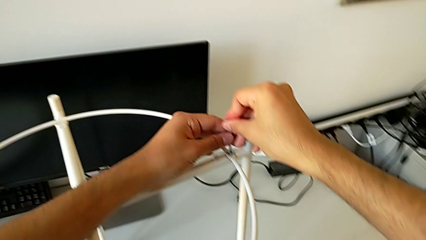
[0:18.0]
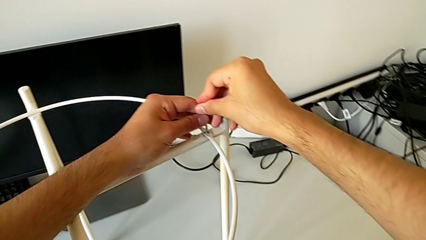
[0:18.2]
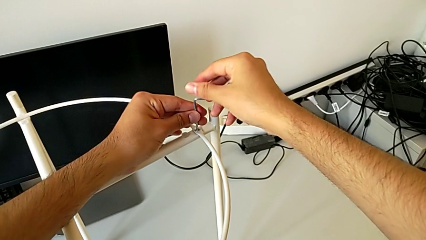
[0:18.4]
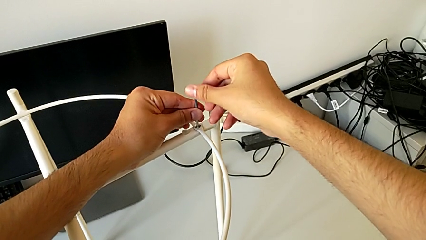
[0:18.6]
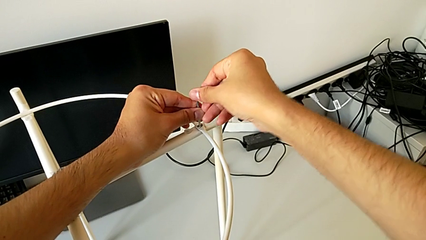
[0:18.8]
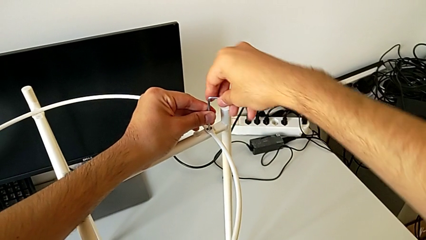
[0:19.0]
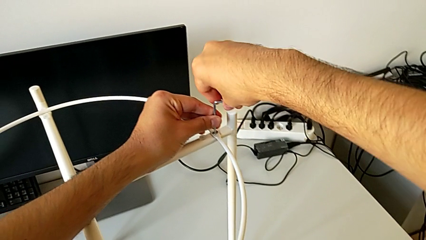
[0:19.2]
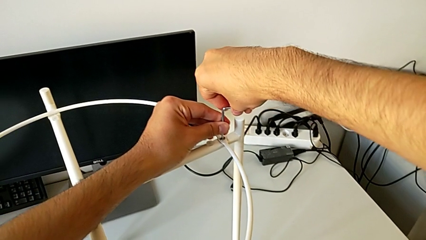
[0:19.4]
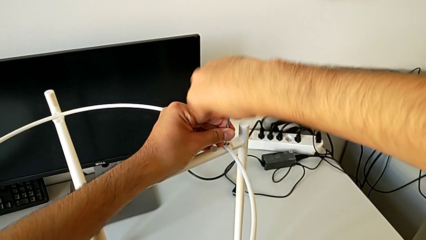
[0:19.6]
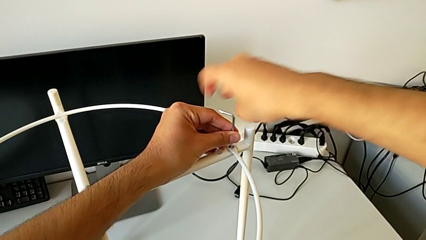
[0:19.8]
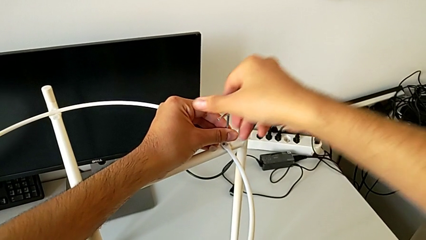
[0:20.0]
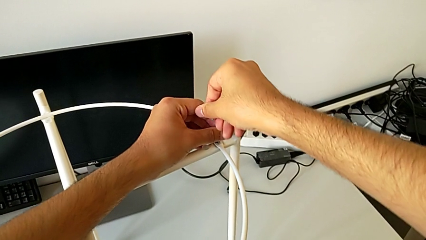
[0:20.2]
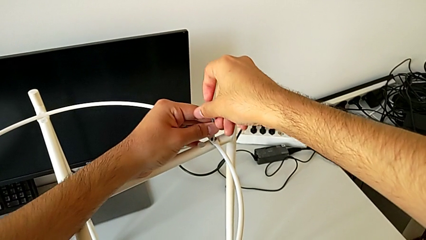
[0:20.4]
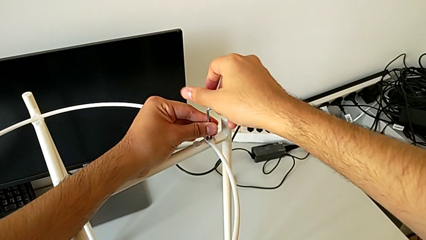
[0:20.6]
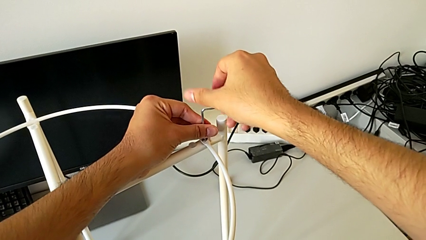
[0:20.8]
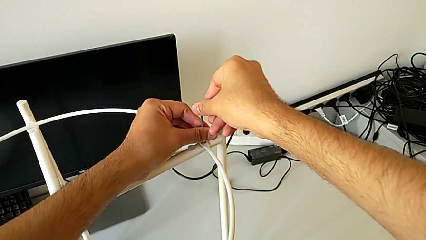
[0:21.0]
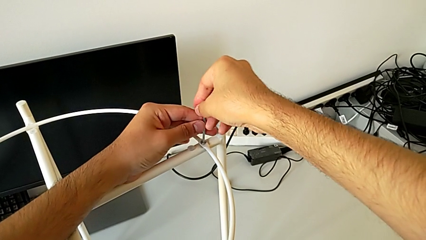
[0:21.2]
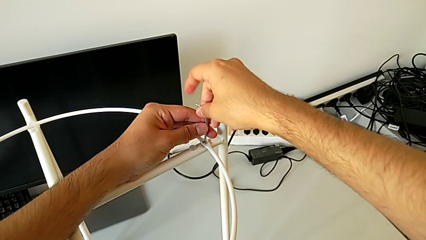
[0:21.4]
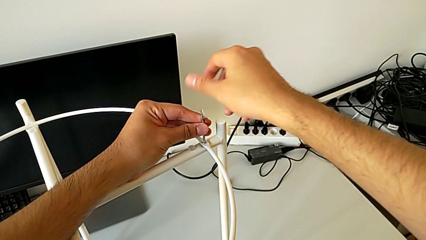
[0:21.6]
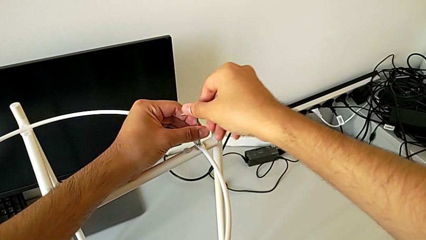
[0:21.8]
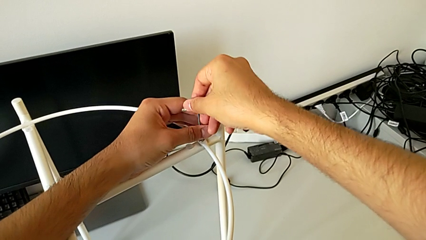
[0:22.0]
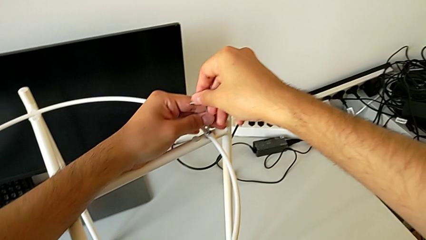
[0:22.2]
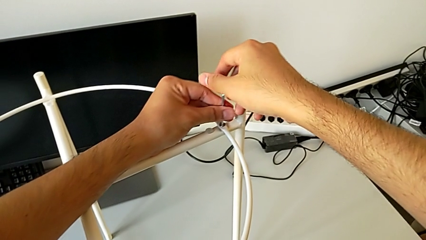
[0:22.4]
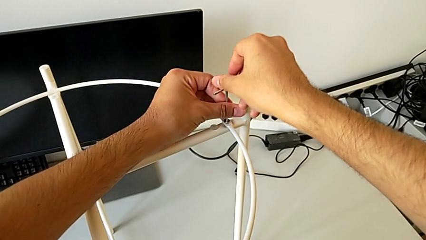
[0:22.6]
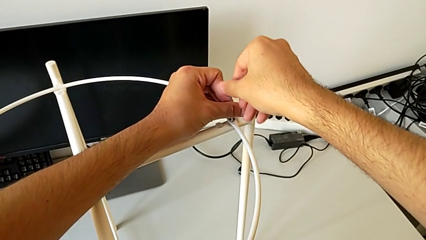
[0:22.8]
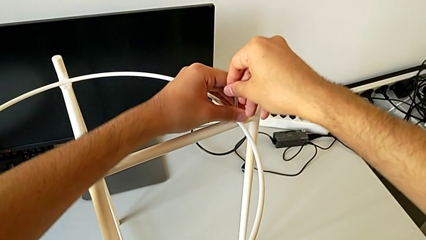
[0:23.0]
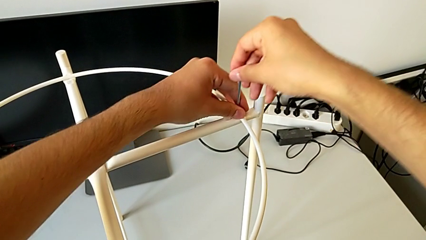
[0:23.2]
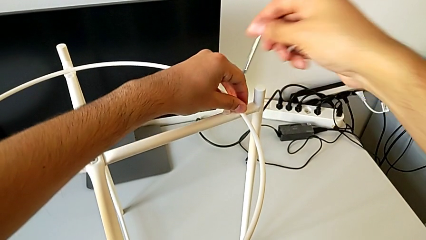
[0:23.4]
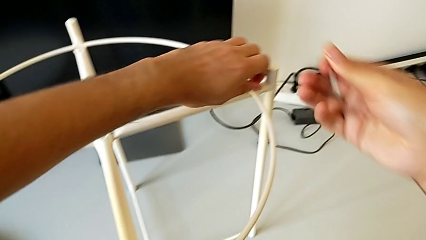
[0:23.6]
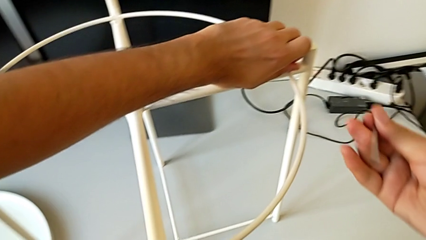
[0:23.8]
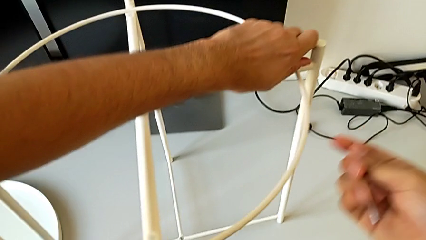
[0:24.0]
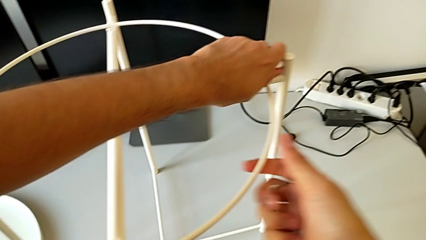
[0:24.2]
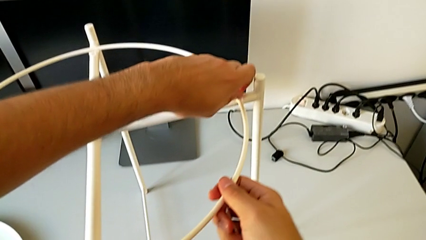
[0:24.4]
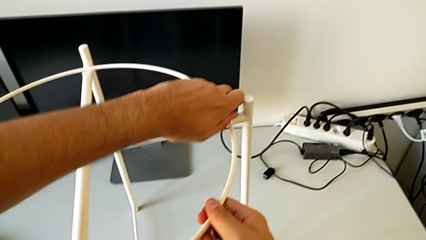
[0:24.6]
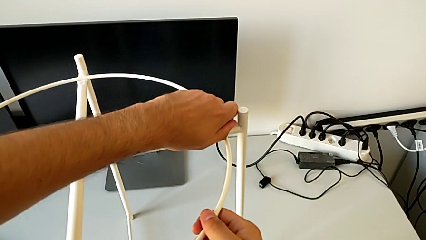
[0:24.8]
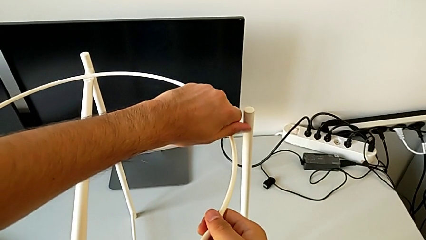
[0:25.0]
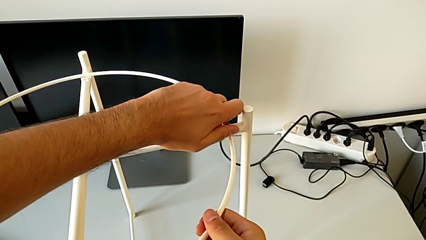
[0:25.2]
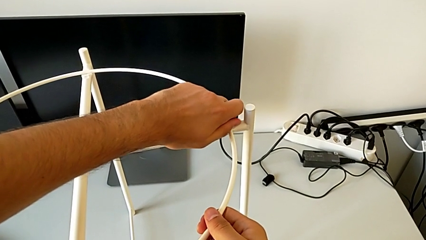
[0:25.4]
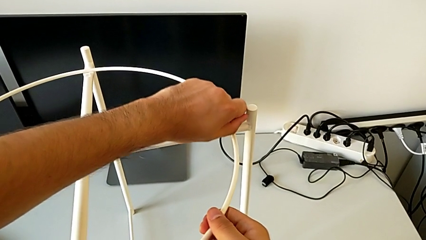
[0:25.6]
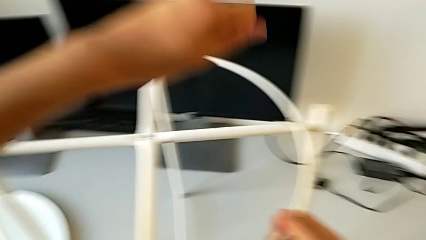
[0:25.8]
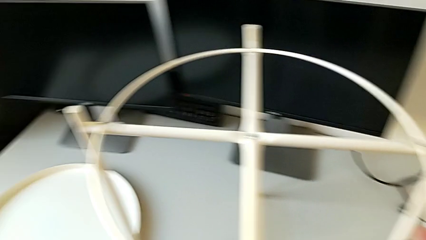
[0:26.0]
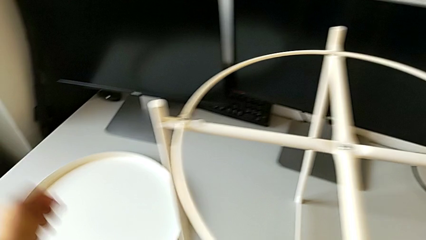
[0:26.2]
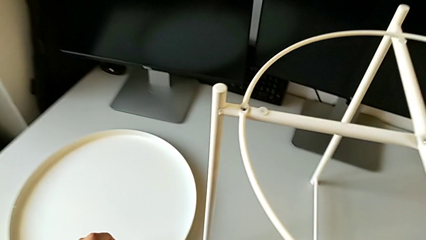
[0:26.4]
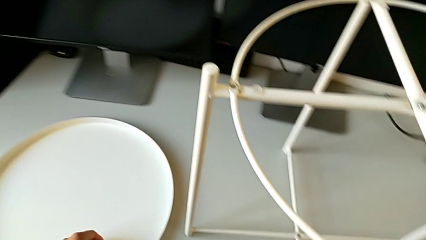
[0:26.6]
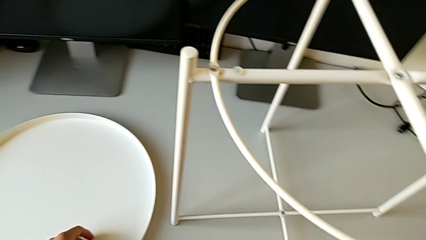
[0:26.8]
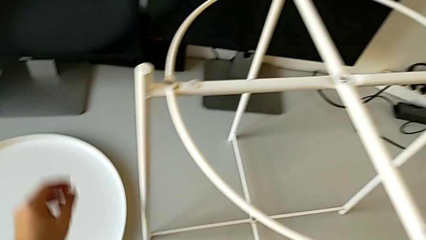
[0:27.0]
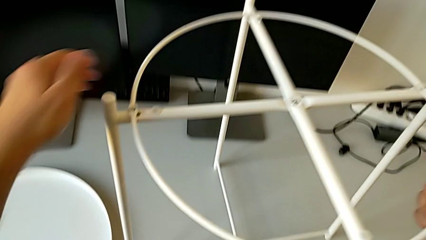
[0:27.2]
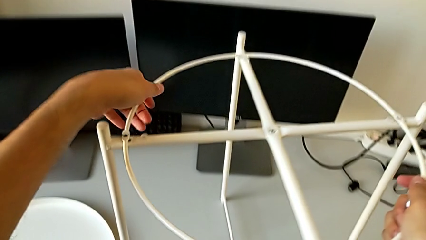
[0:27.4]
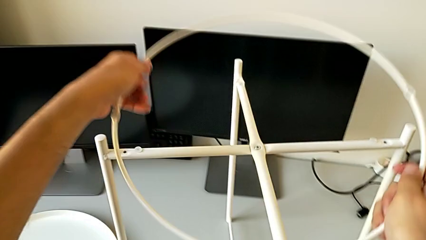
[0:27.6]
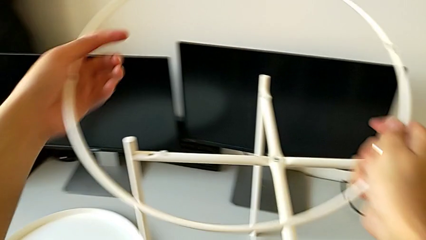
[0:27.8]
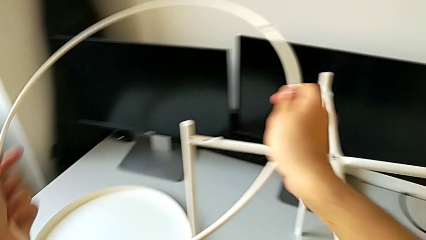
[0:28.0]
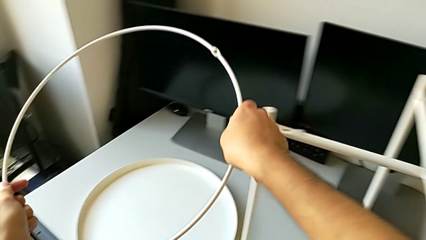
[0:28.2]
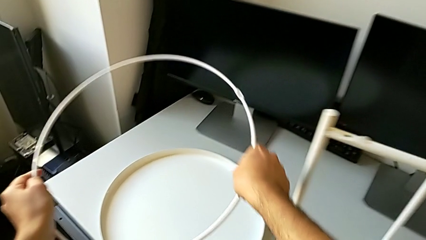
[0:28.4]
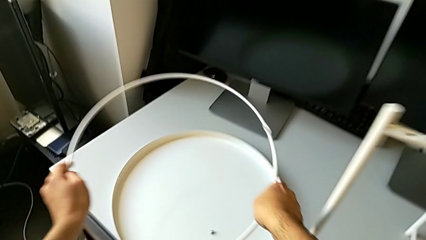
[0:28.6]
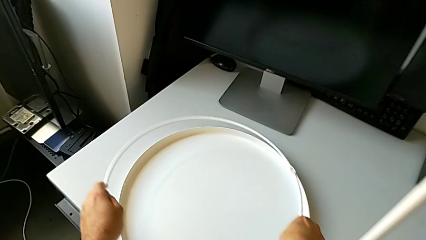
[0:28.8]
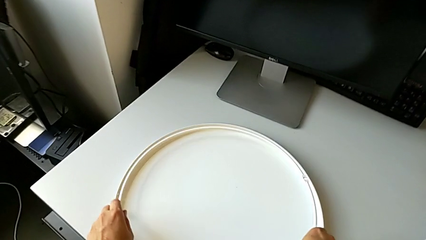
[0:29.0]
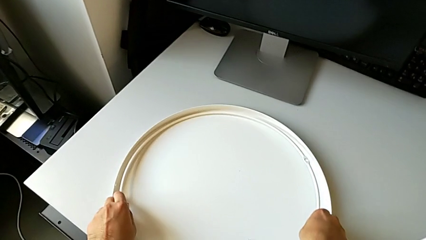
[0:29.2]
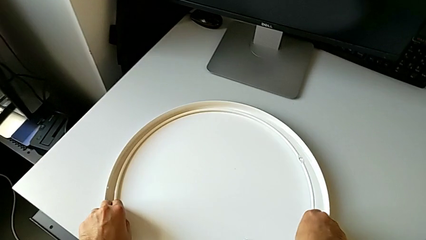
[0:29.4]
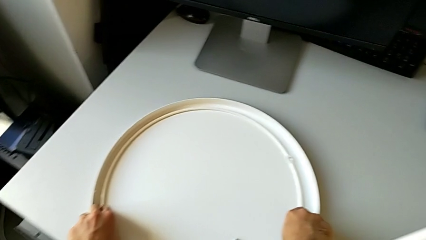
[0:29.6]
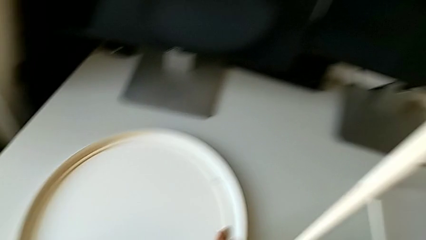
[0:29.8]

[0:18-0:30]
The camera wearer is disassembling the circle and tray of the table. They unscrew the hex socket head, withdraw the Allen wrench, unscrew the hex socket head, disassemble it and place it. They disassemble the circle and place it.

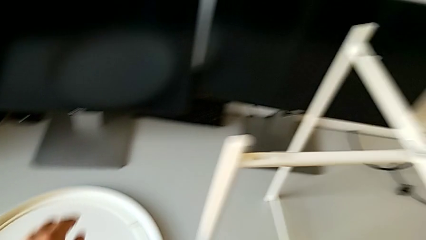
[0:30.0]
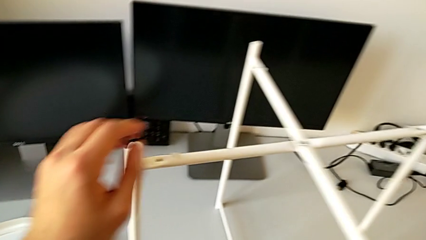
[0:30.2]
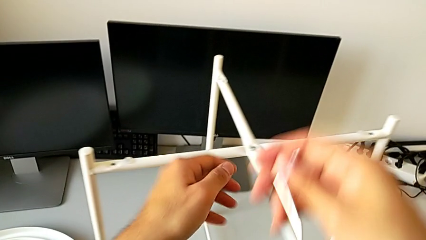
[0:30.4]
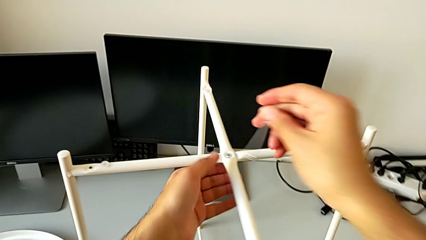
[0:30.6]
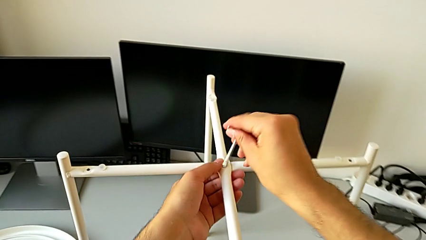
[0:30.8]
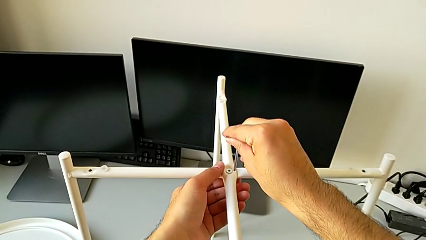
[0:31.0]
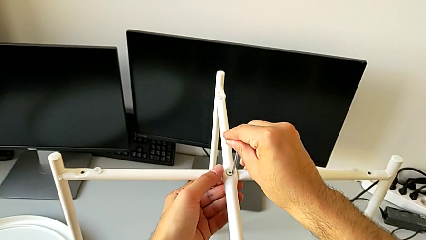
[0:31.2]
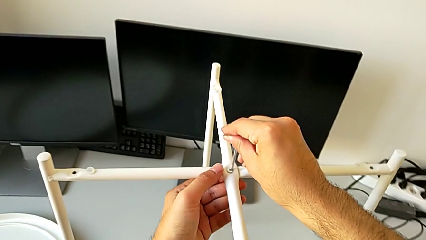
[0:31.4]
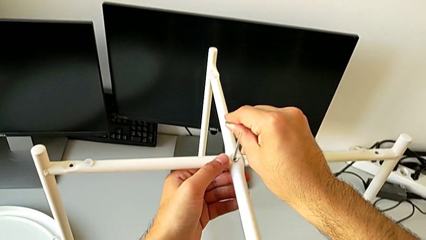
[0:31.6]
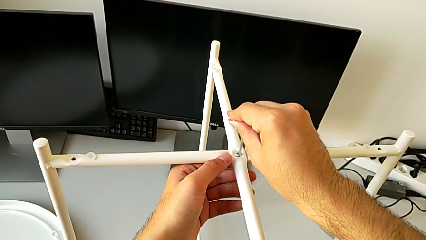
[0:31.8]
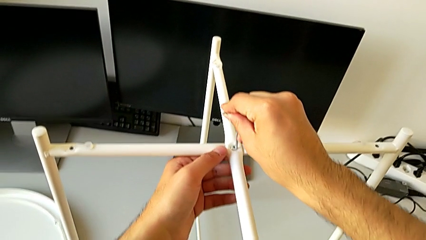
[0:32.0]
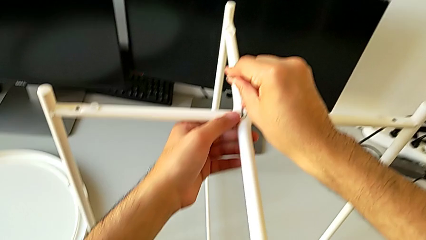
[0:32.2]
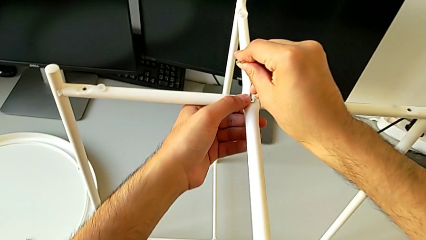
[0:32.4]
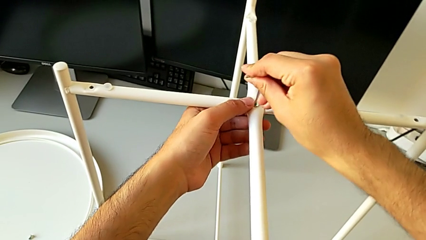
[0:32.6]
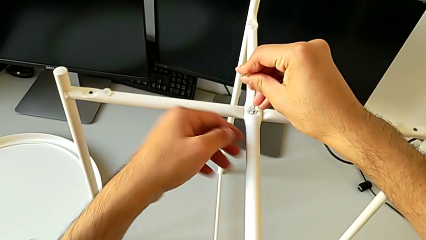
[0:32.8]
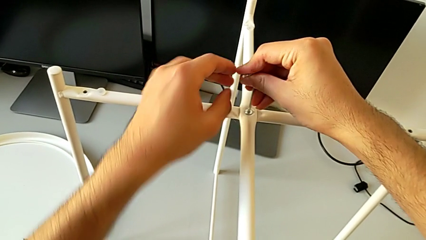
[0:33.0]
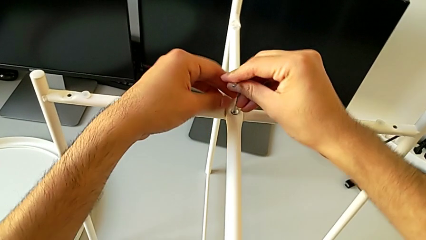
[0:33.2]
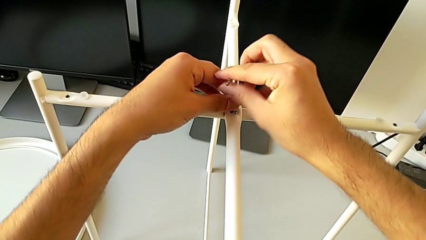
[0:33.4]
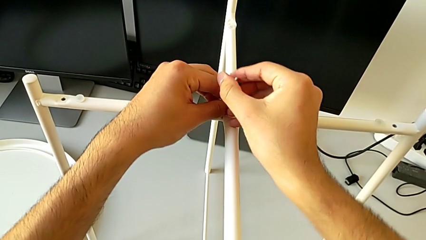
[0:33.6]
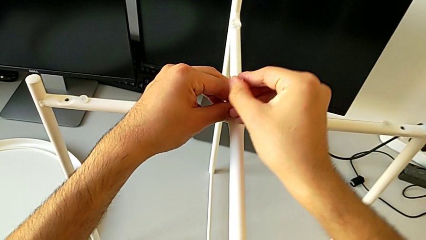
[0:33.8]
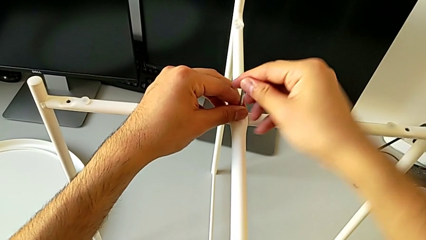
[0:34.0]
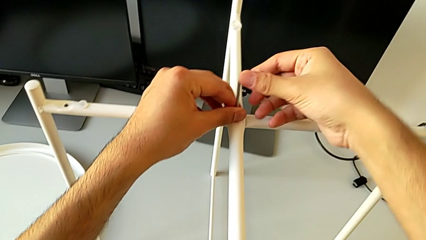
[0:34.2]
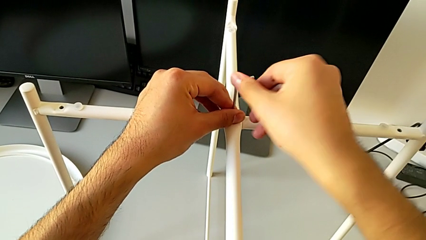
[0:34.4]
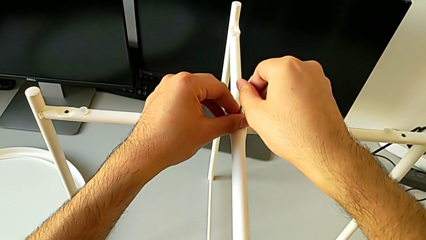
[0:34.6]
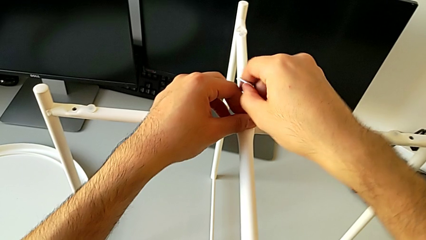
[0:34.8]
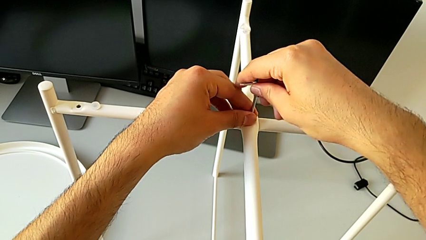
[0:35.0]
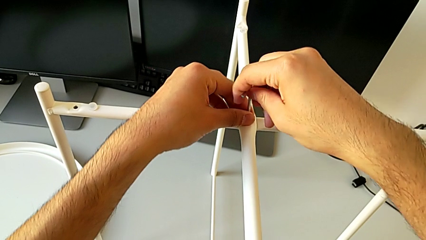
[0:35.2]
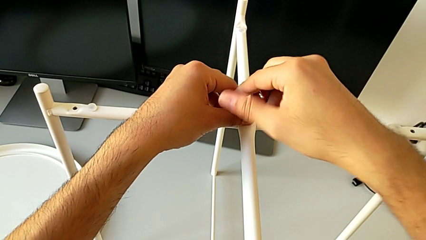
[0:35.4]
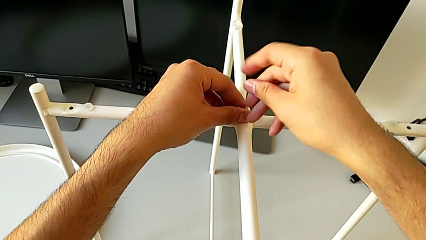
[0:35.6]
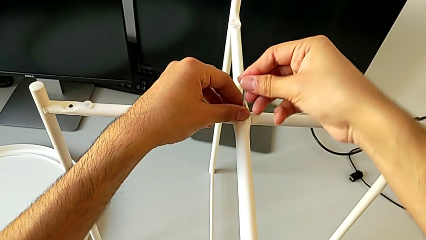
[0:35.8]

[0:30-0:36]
The camera wearer is unscrewing the middle hex socket head of the top base of the table. They insert the hex socket head and begin to unscrew it.
